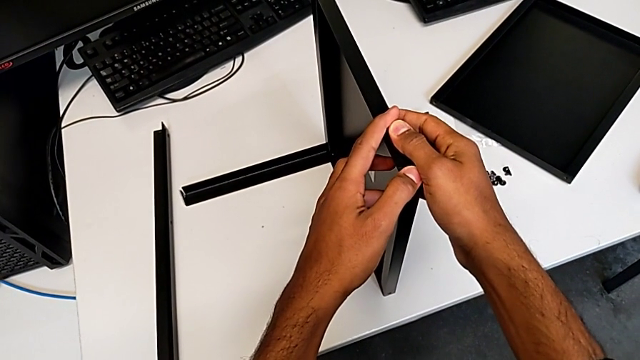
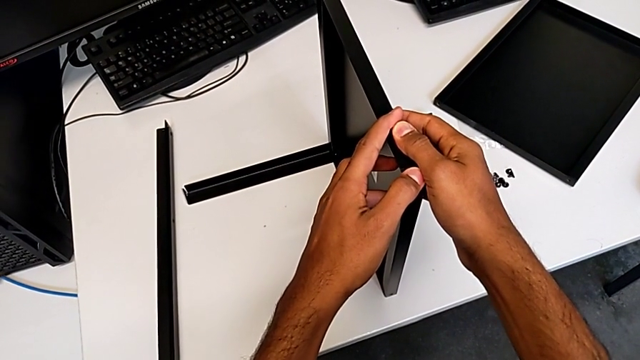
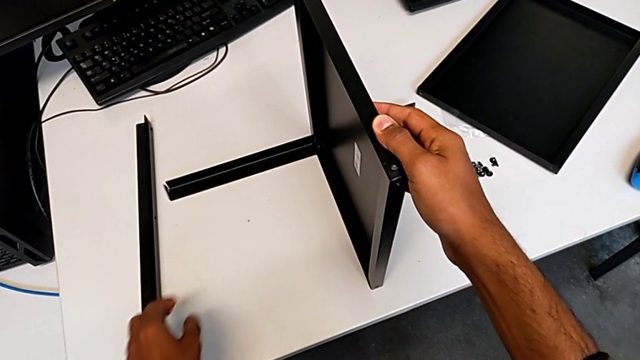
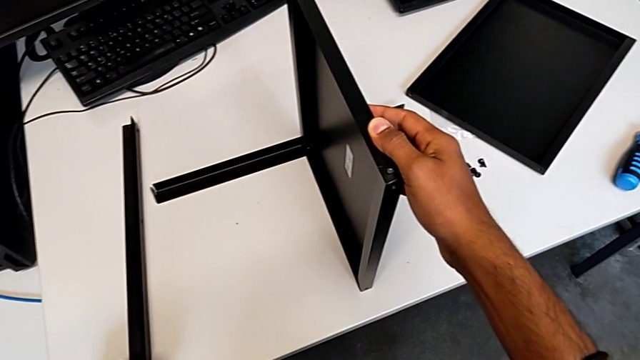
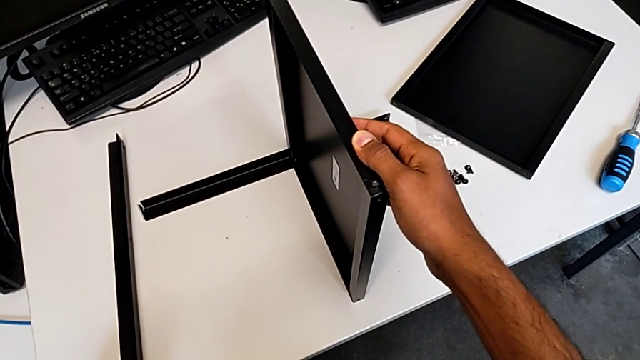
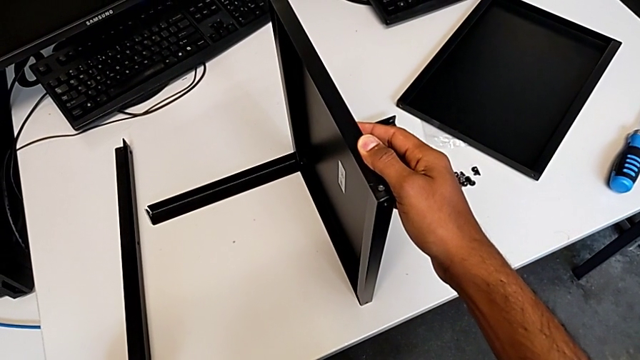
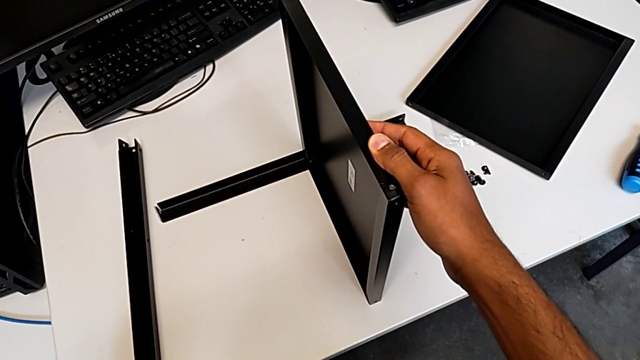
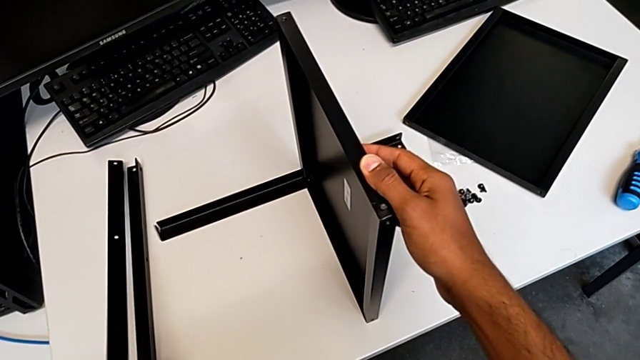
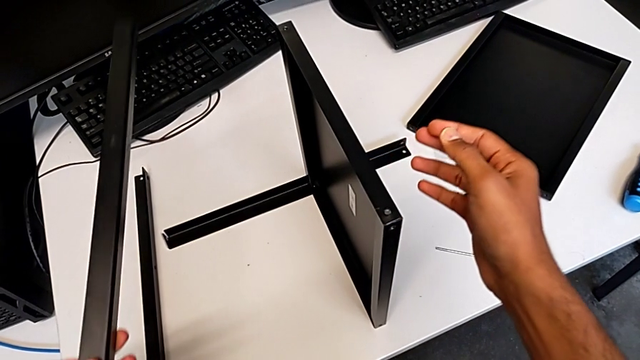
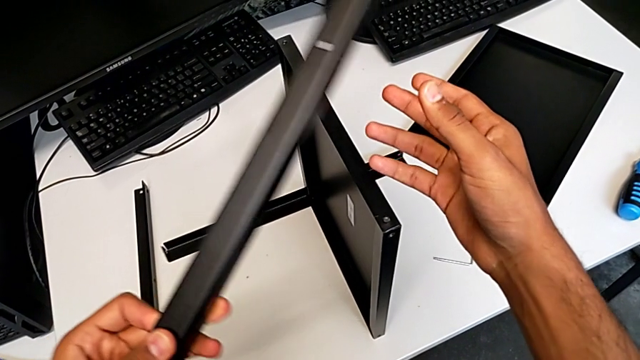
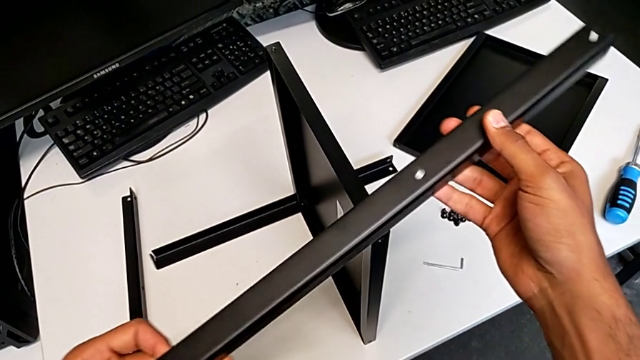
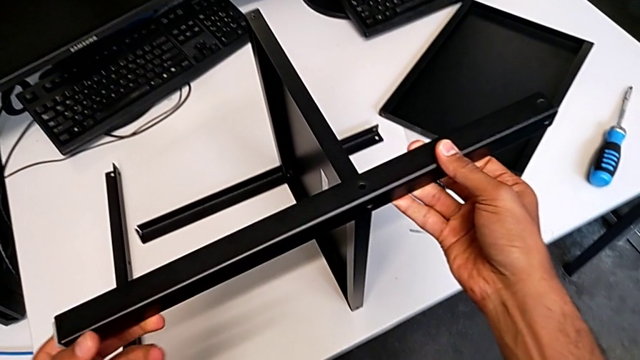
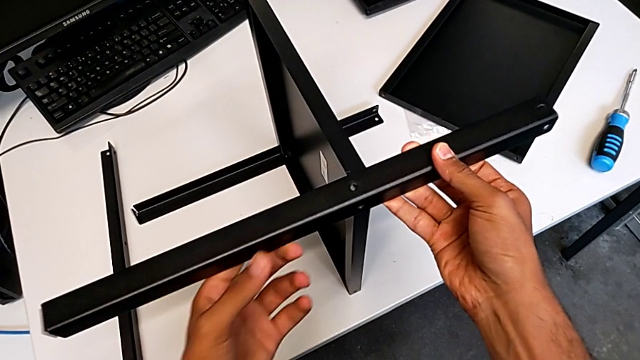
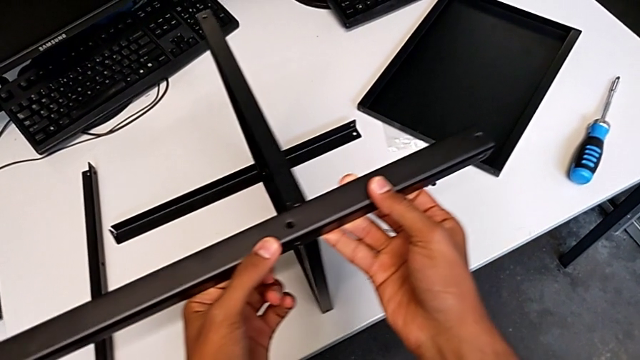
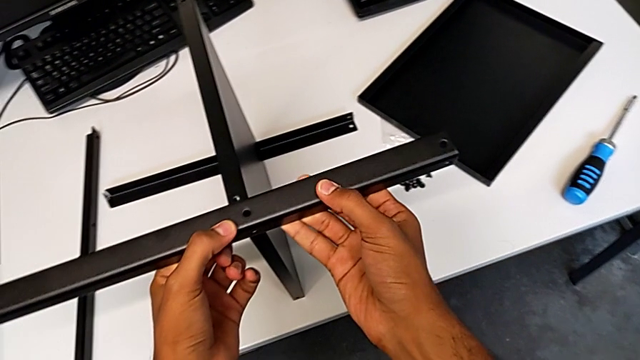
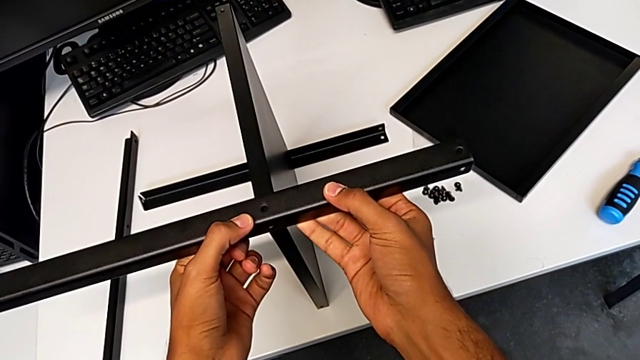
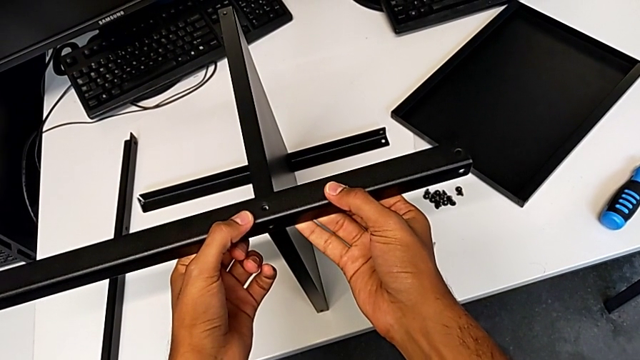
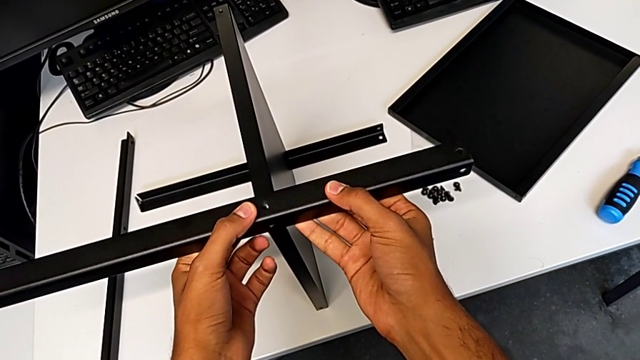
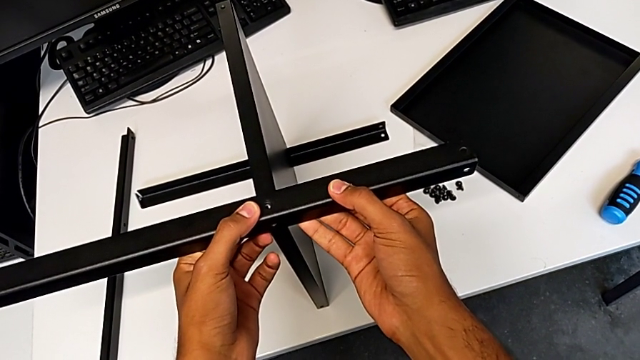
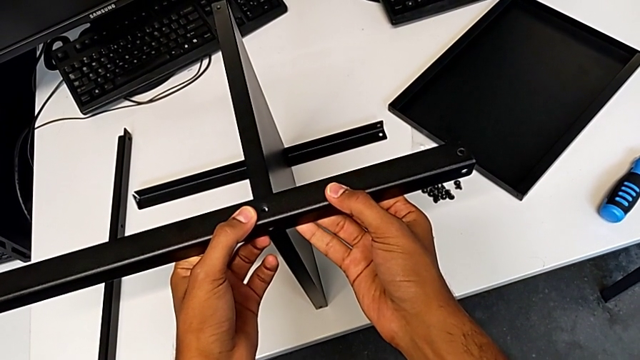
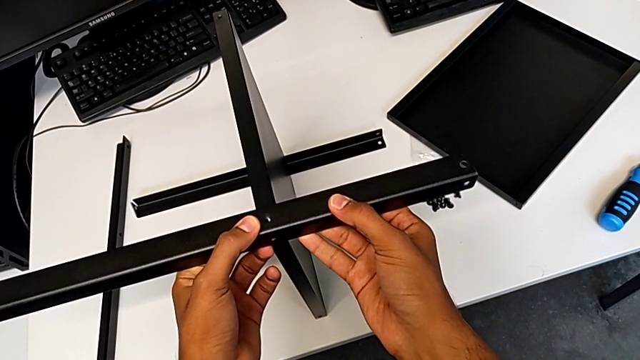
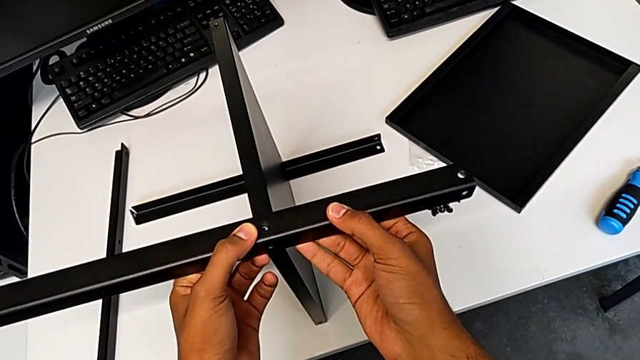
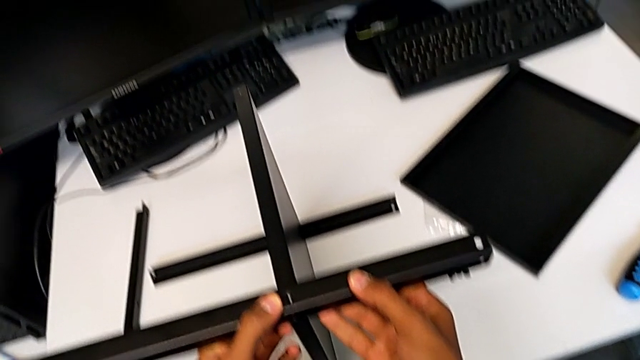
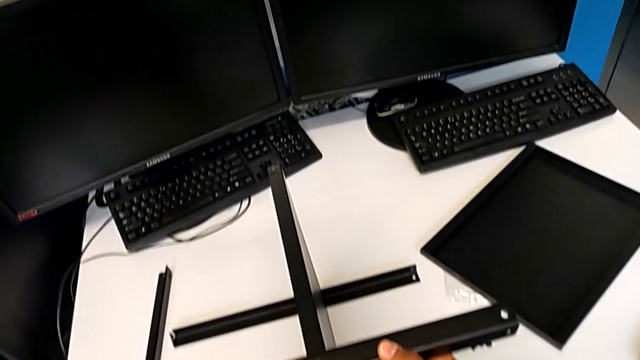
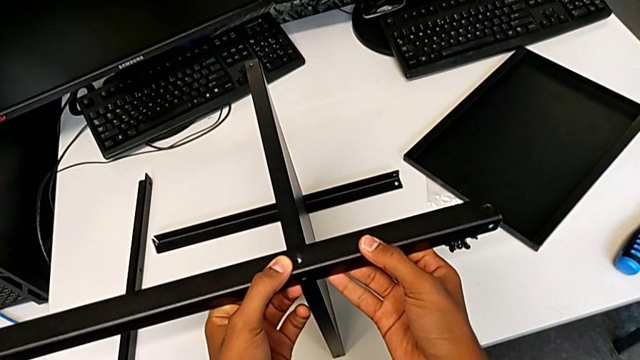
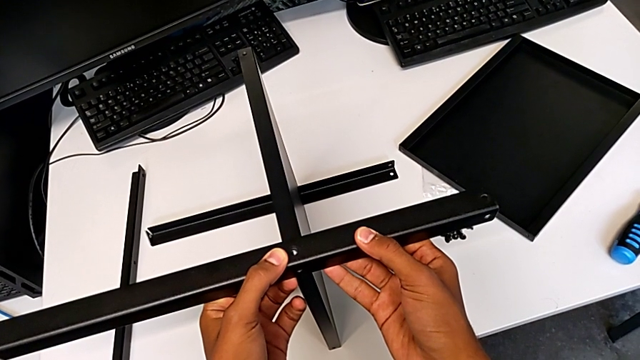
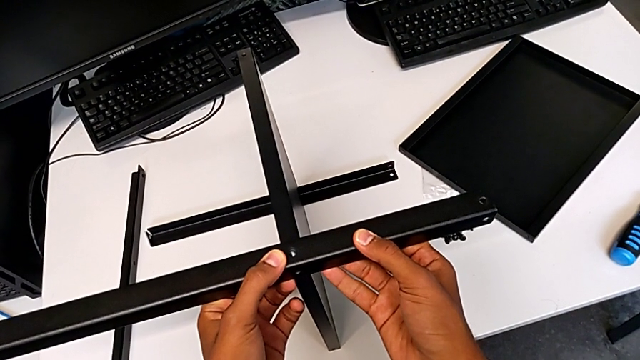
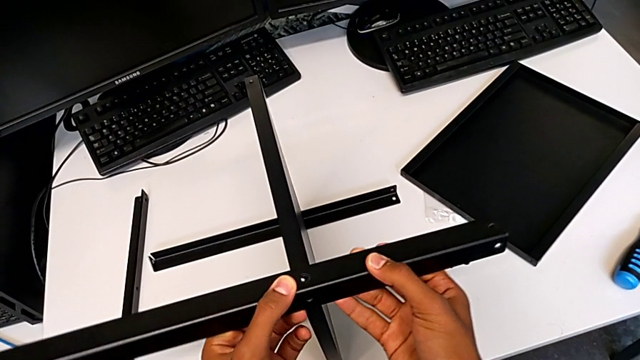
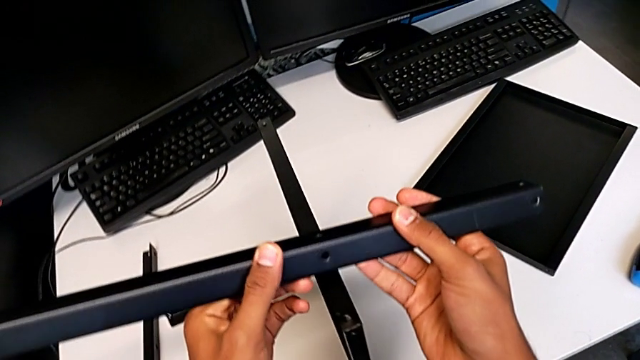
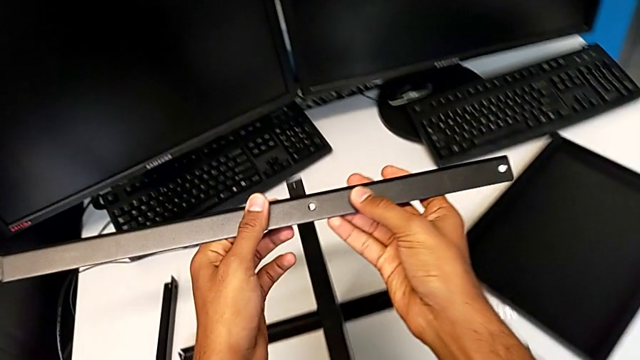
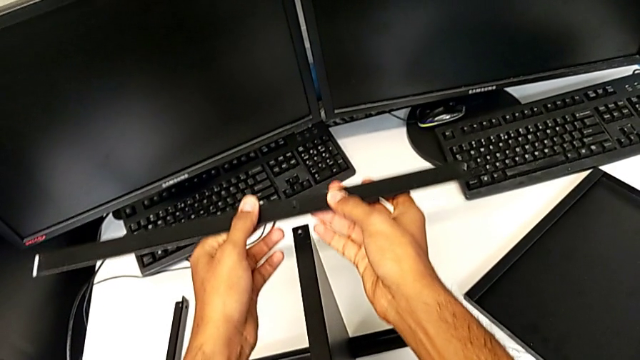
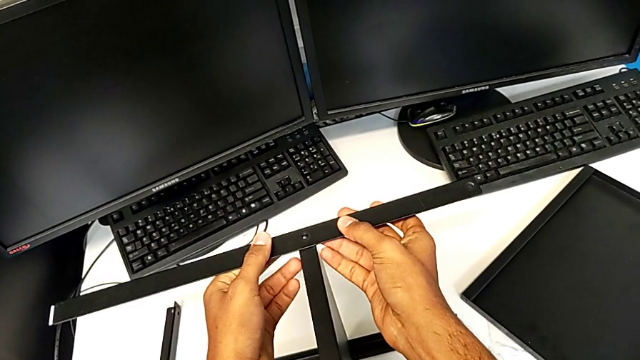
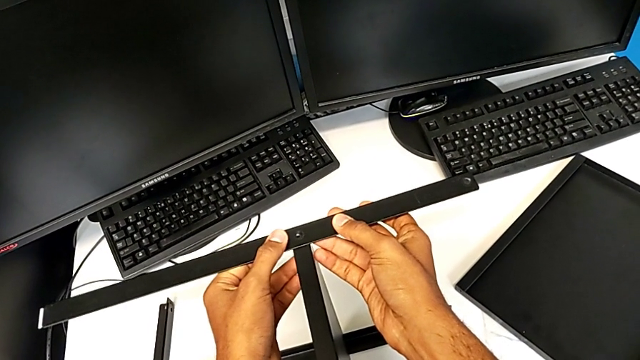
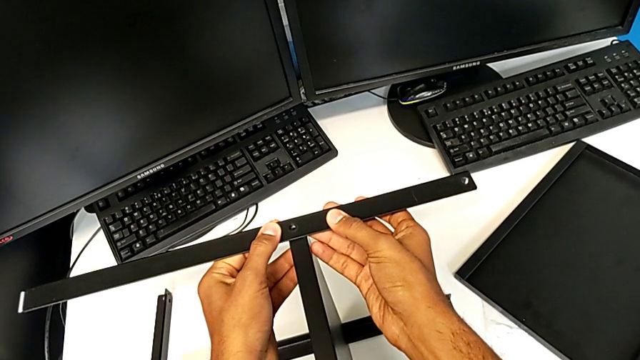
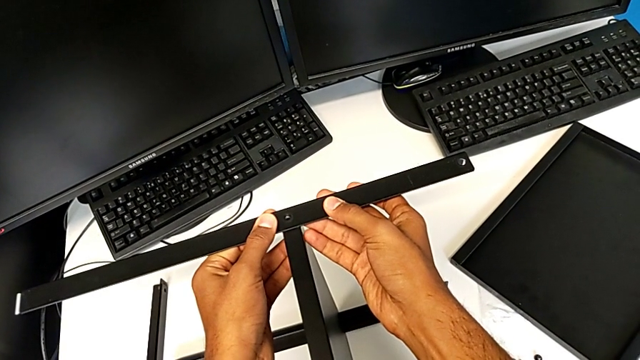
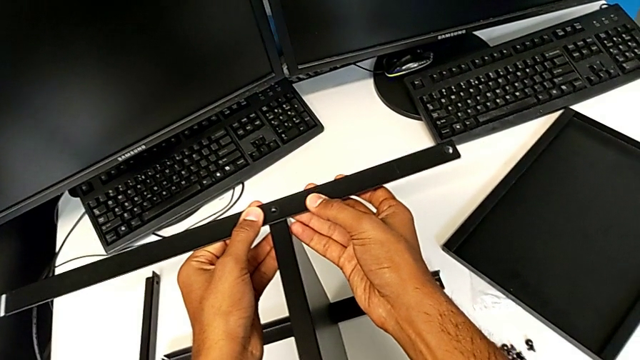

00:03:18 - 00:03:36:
The camera wearer is placing the shelf and the second leg together. They keep placing the second leg.

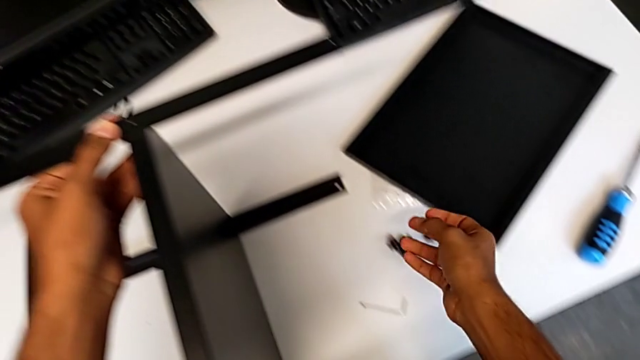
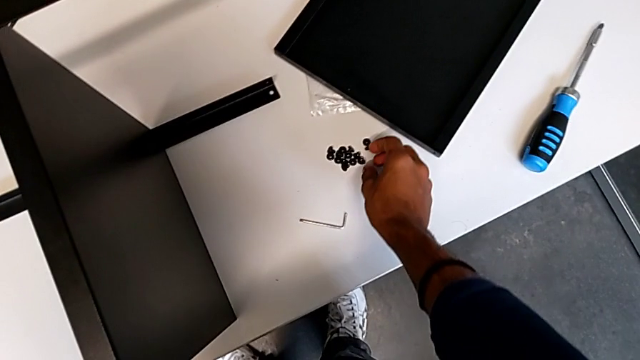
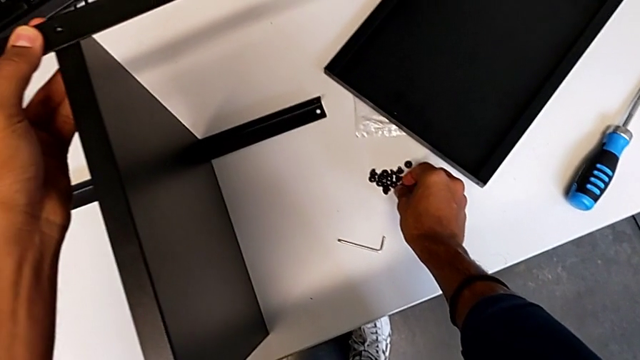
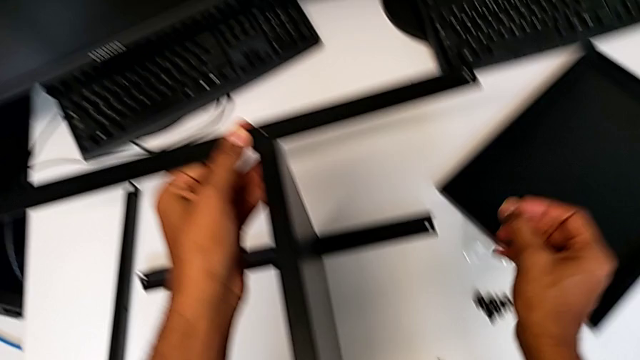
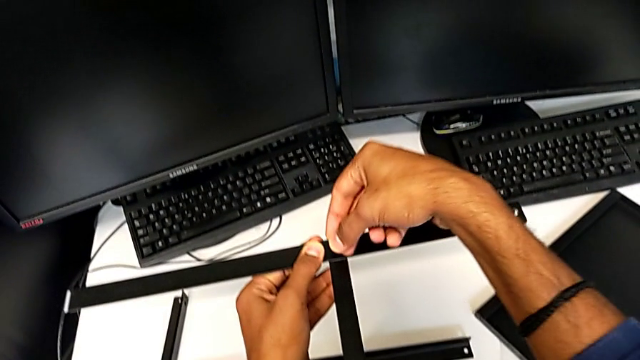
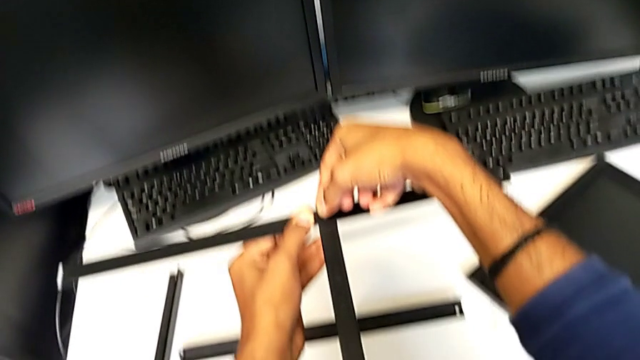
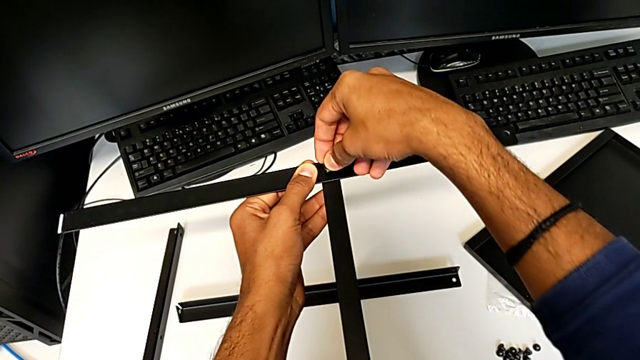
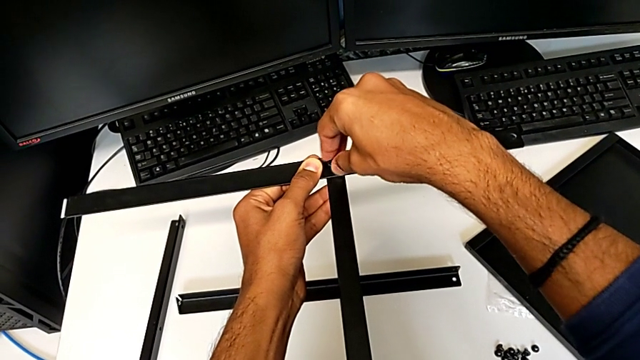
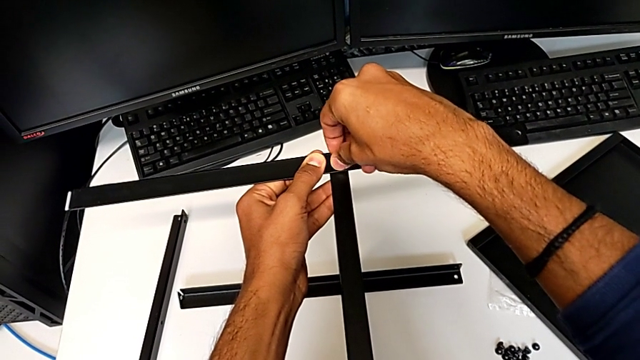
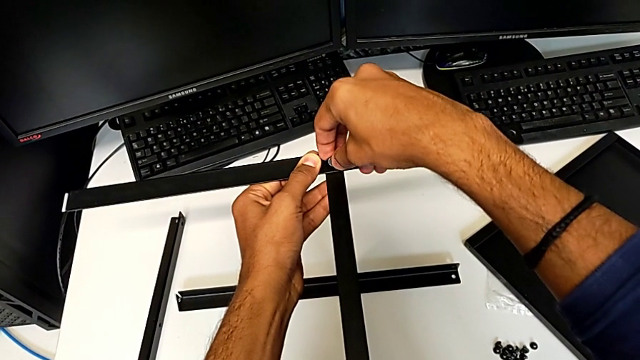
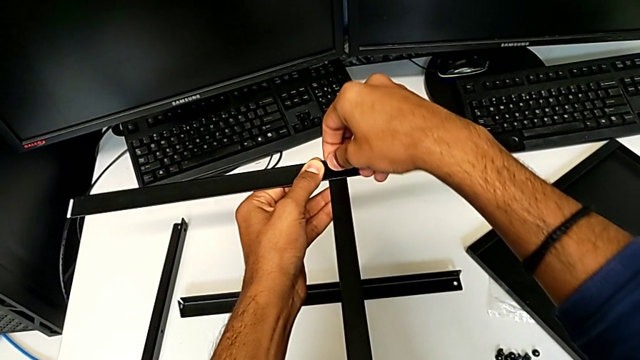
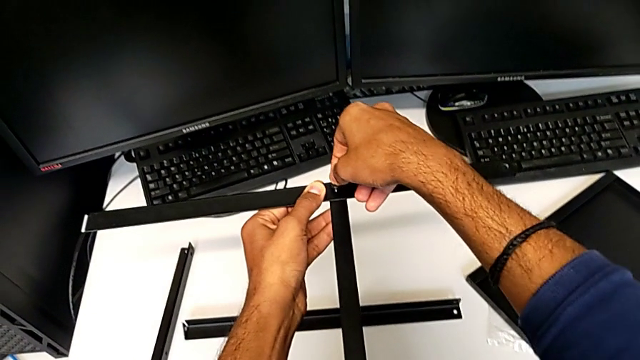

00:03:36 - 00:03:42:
The camera wearer is screwing the second leg onto the shelf. They begin to screw the third hex socket head.
